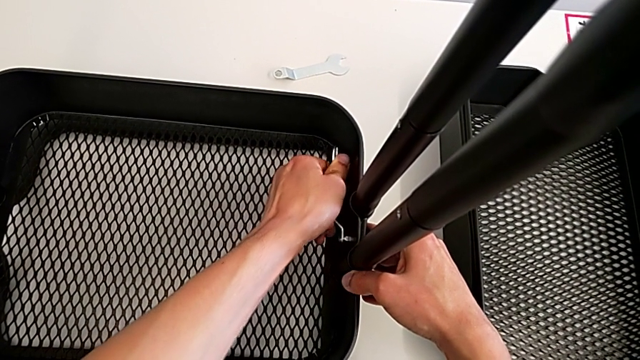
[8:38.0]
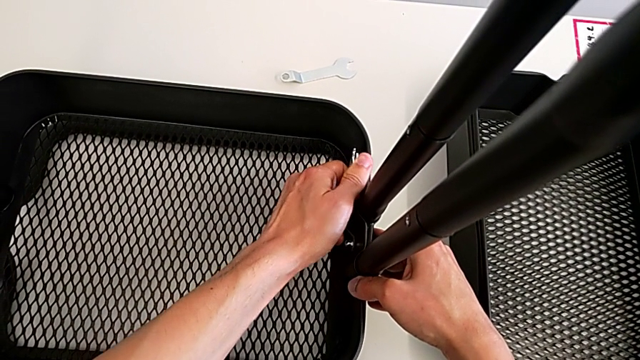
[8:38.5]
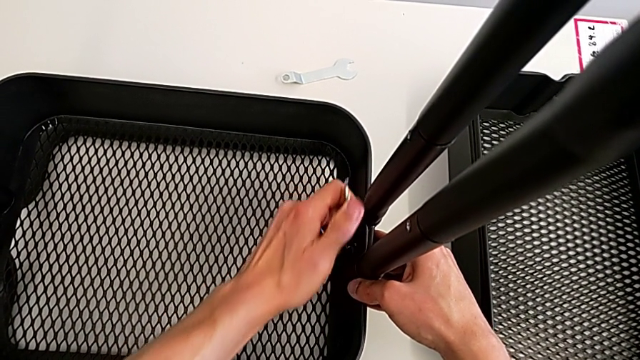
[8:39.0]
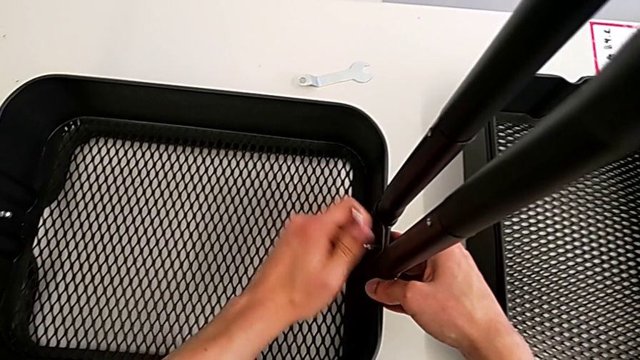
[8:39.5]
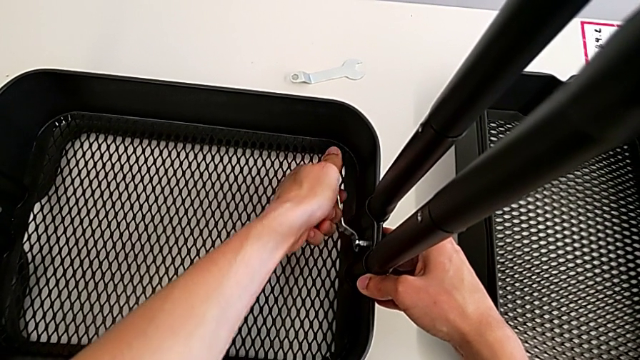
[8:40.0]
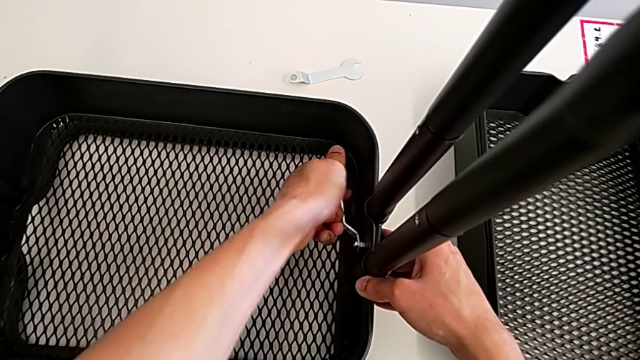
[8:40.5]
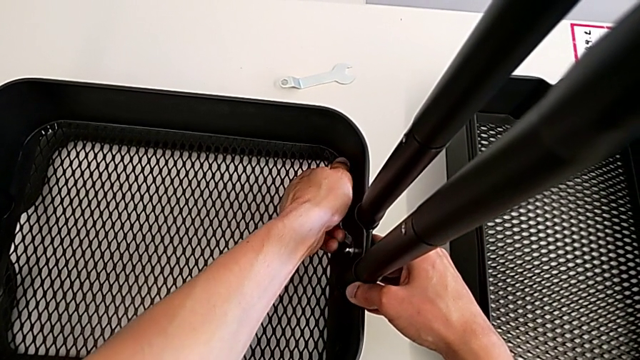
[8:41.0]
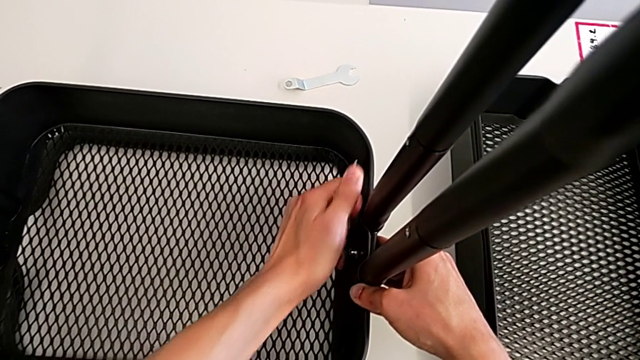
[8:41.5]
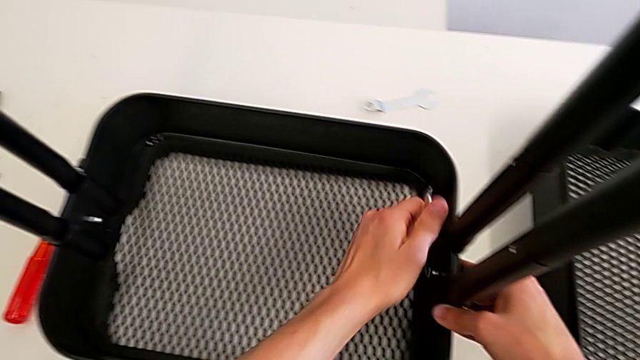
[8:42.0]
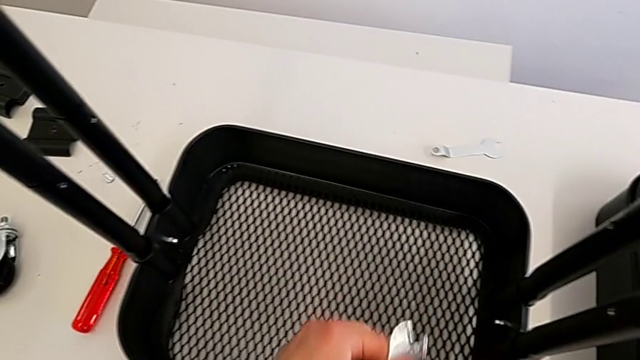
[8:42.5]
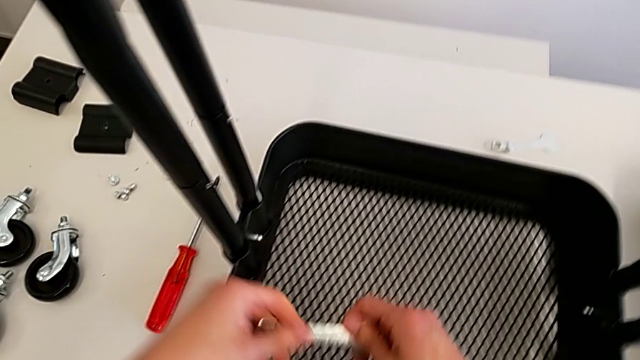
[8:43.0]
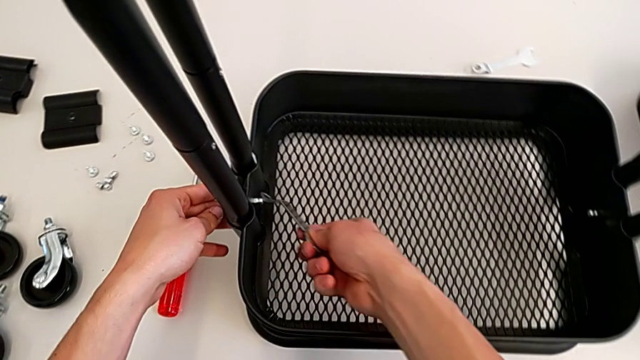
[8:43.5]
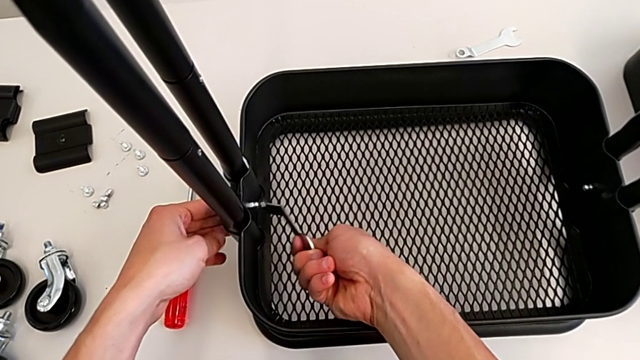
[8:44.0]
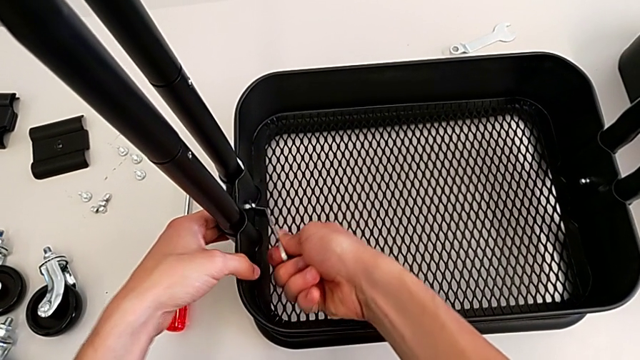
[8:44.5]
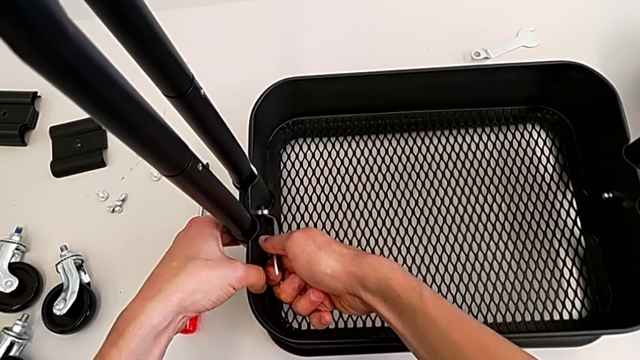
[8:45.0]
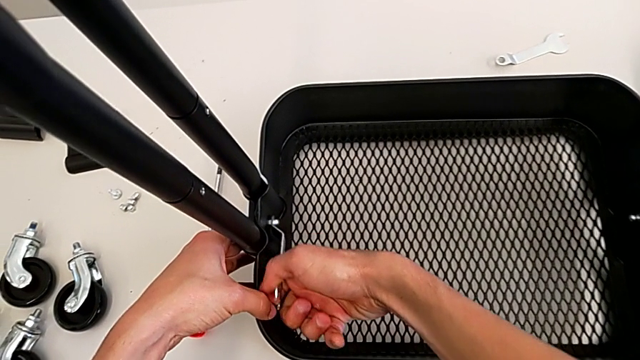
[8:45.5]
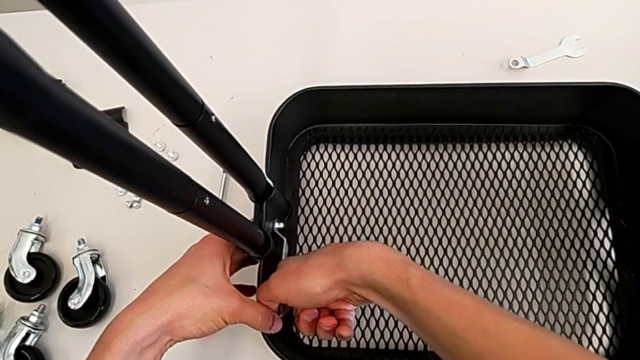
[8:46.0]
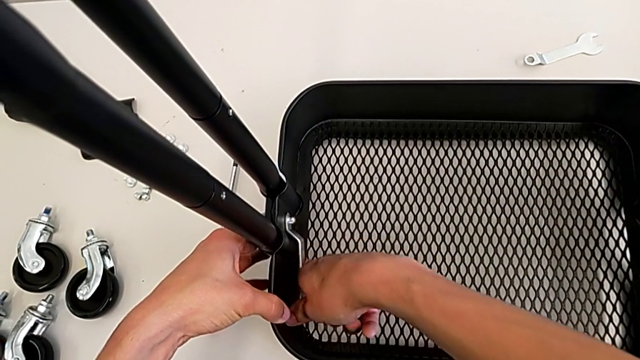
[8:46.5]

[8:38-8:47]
The camera wearer is assembling the bottom tray. They keep screwing the bolt, withdraw the spanner wrench, insert it and begin to screw the bolt.

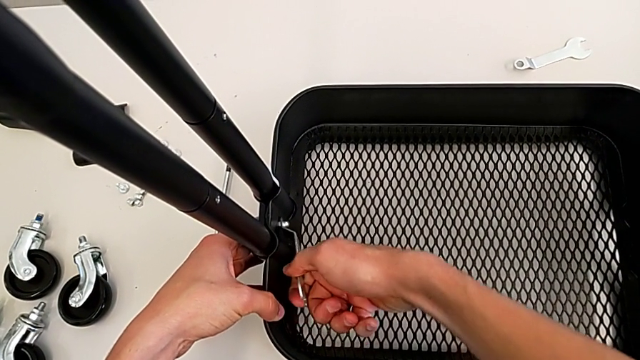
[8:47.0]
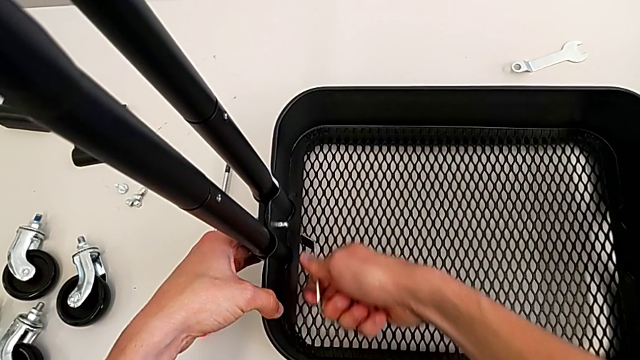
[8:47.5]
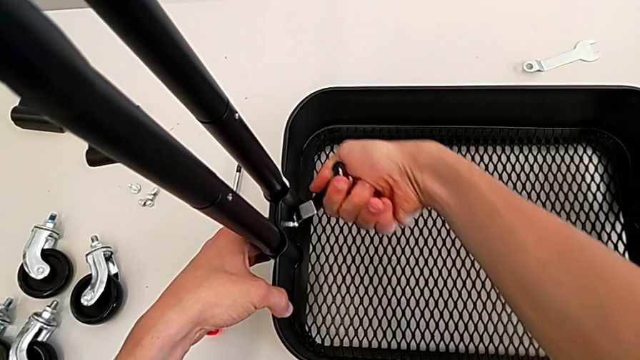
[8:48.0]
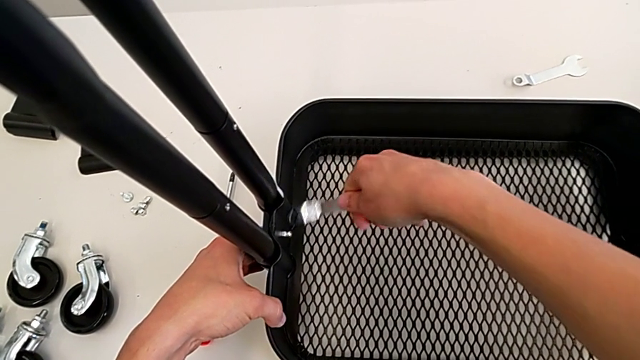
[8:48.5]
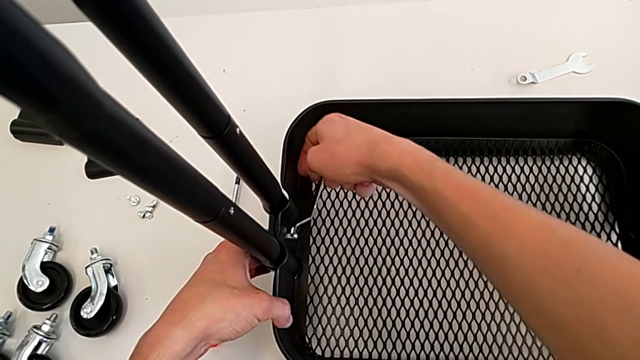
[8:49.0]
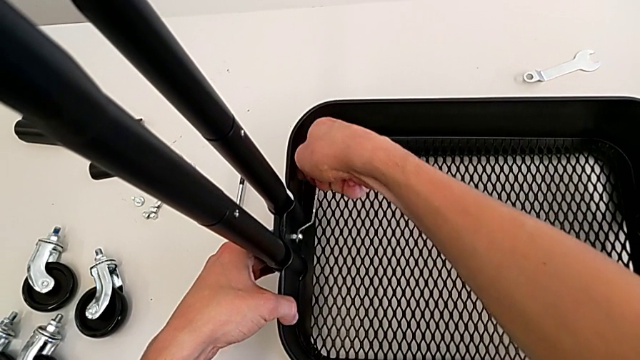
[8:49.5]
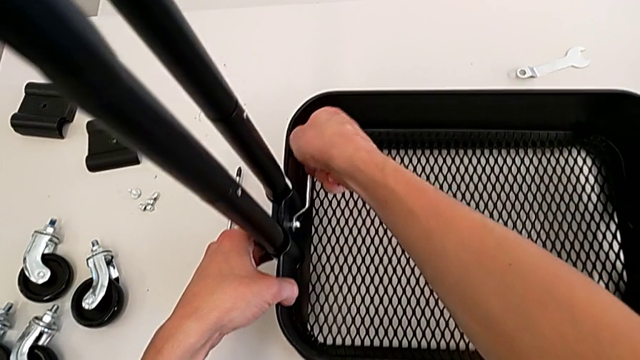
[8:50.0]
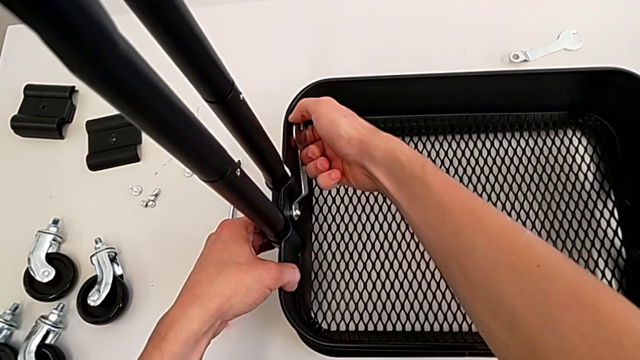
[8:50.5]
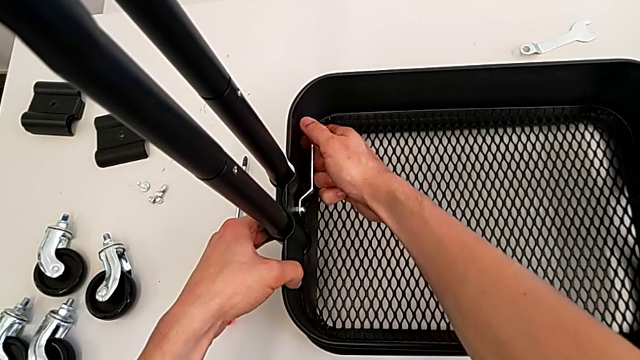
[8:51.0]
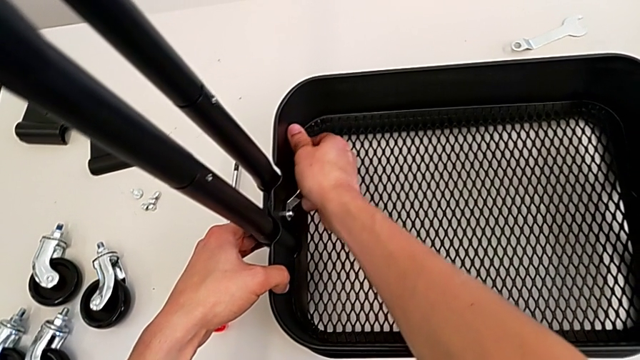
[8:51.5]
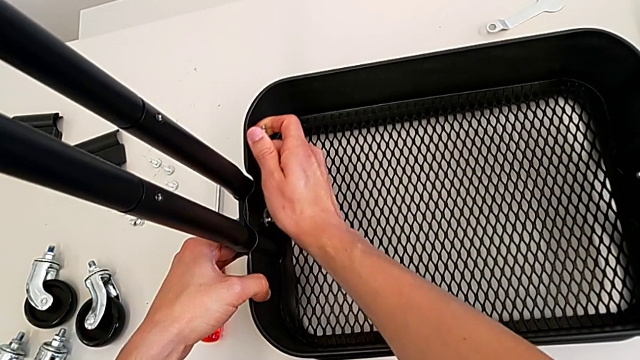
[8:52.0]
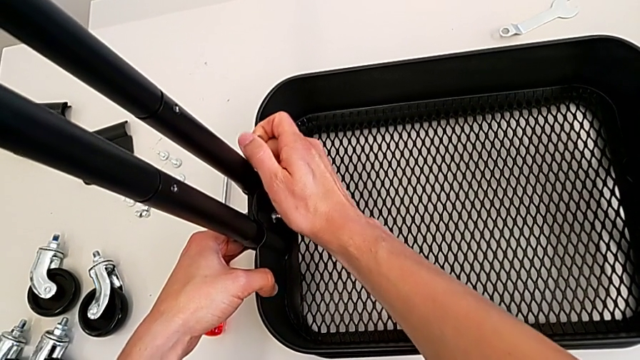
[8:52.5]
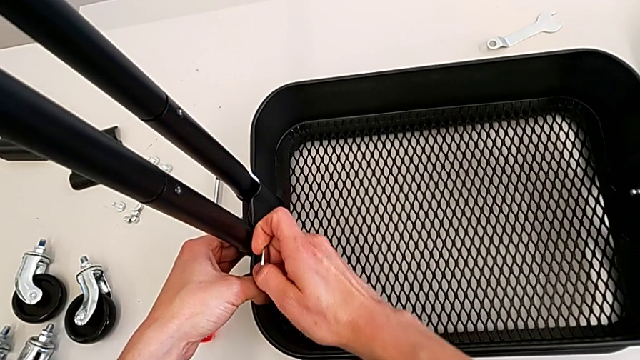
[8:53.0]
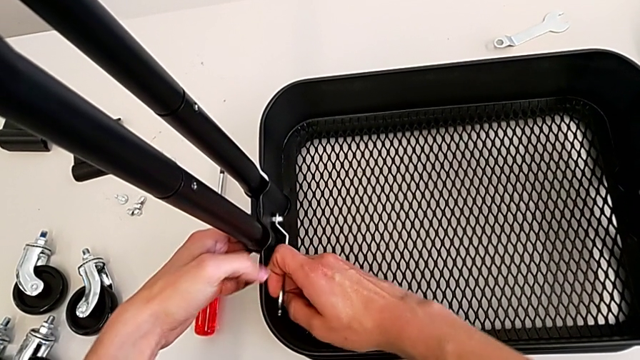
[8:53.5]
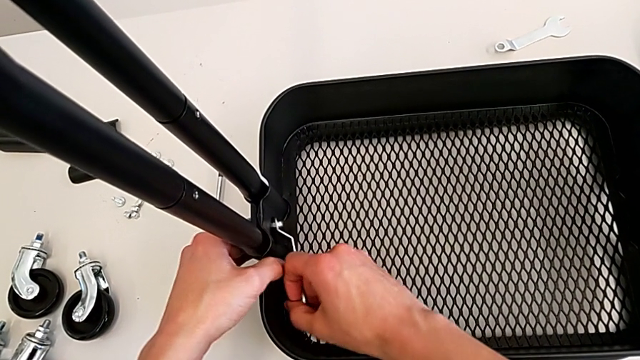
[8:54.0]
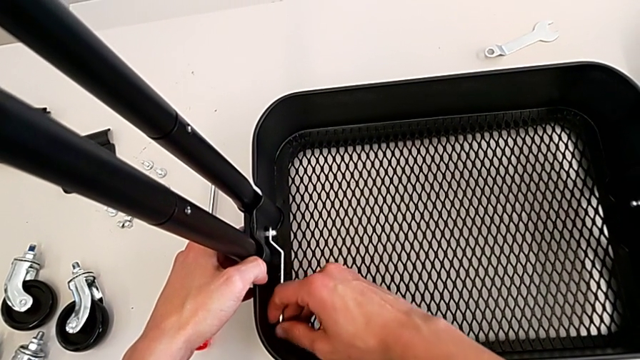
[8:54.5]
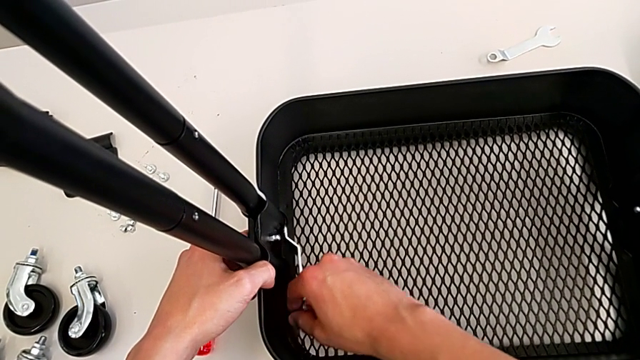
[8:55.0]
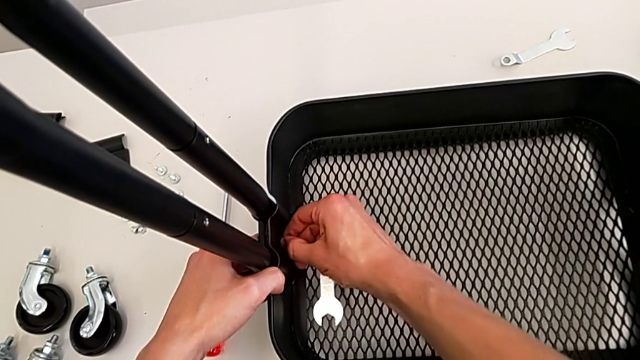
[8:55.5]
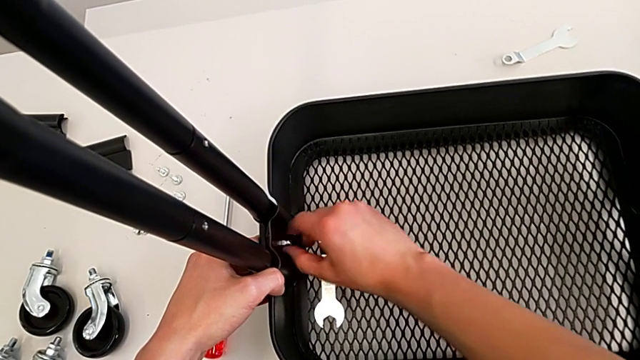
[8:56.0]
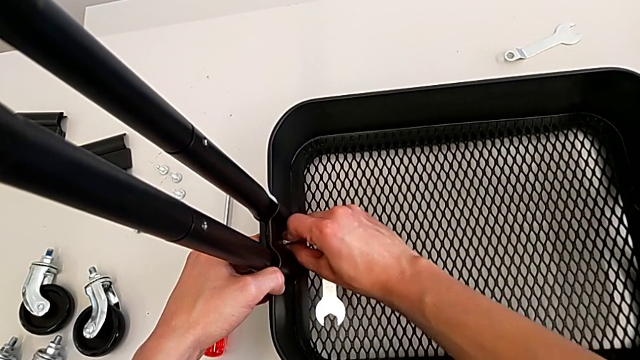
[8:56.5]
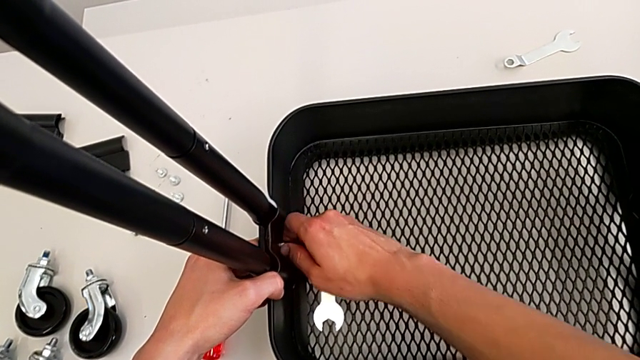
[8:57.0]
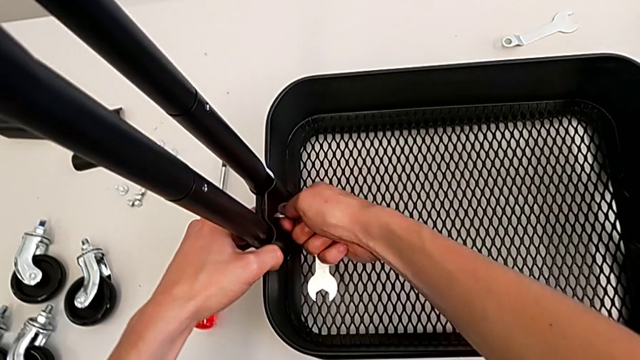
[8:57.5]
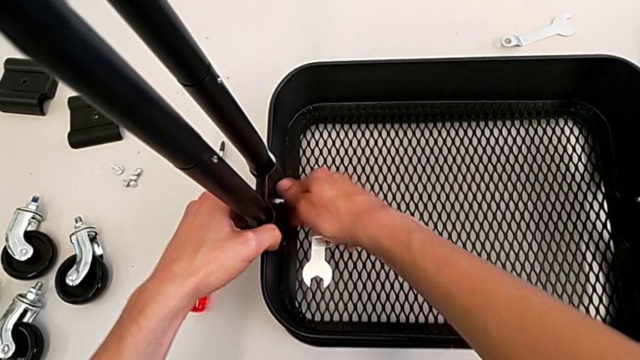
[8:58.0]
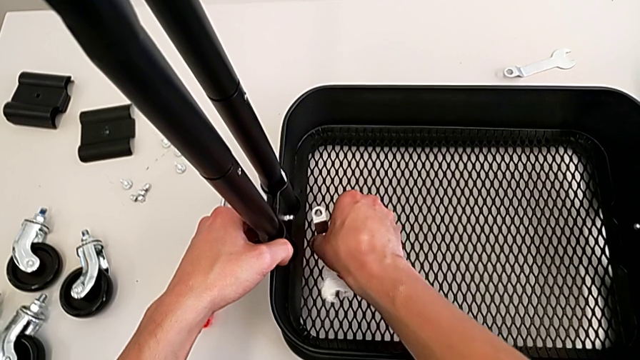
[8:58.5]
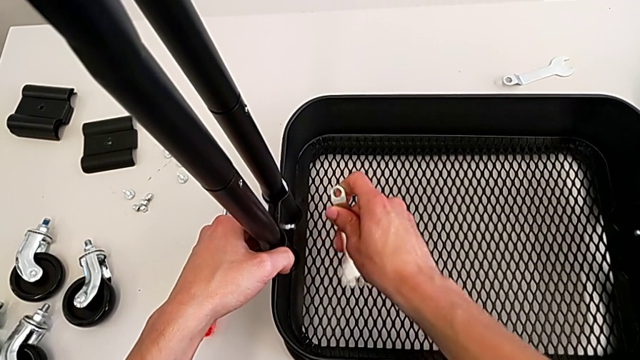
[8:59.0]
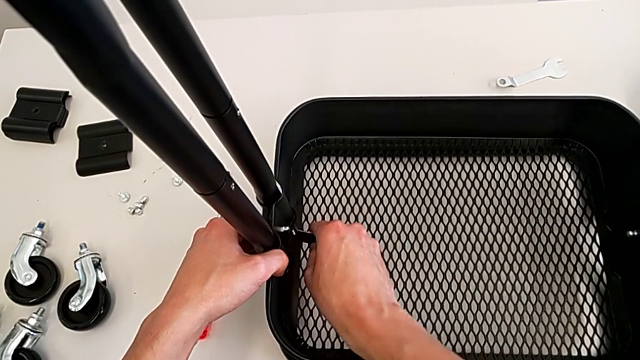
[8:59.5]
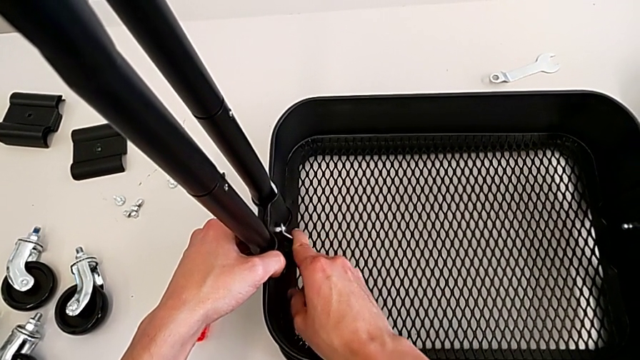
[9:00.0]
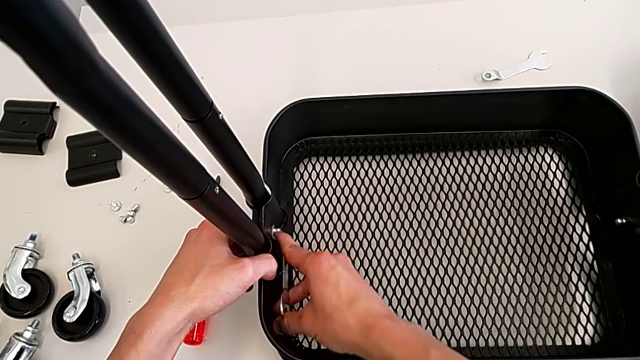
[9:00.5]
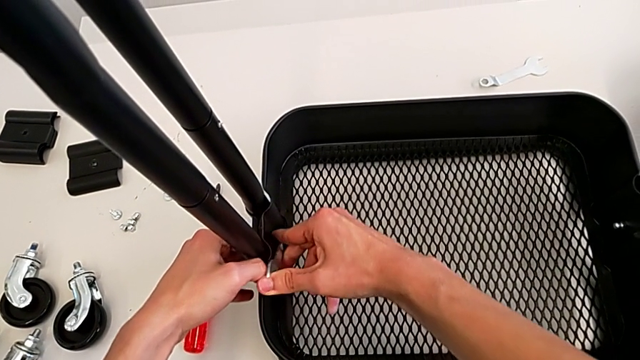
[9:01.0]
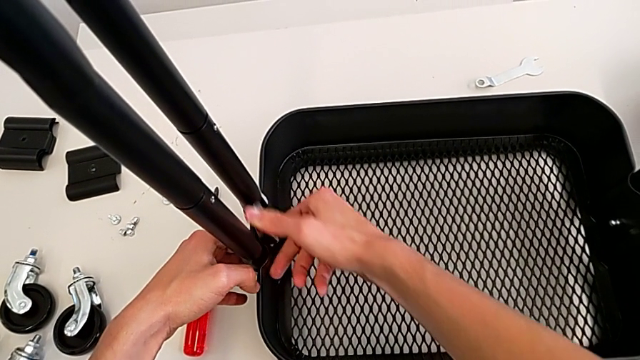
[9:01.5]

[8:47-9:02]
The camera wearer is assembling the bottom tray. They keep screwing the bolt.
